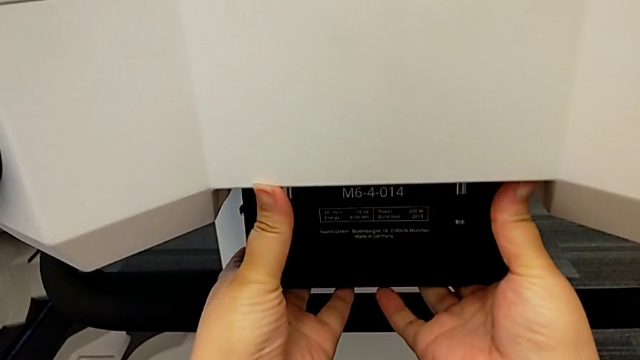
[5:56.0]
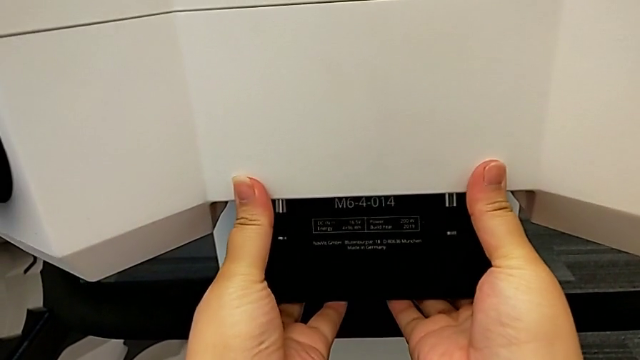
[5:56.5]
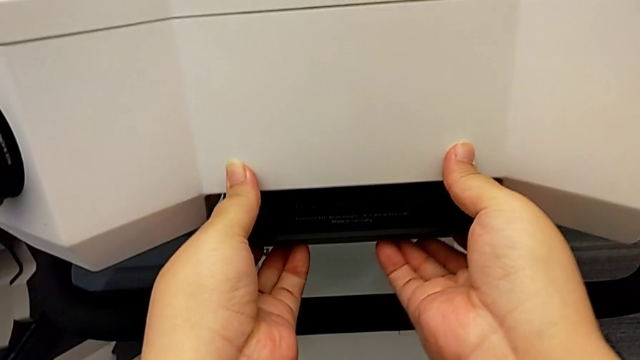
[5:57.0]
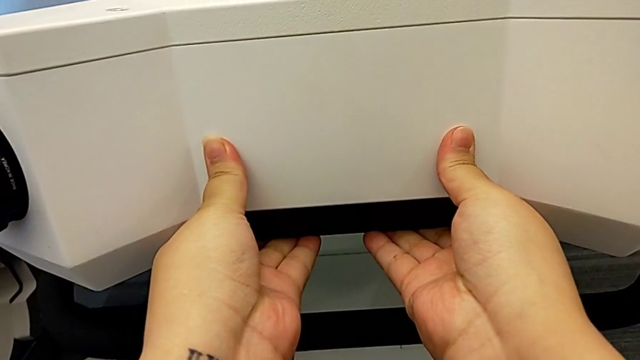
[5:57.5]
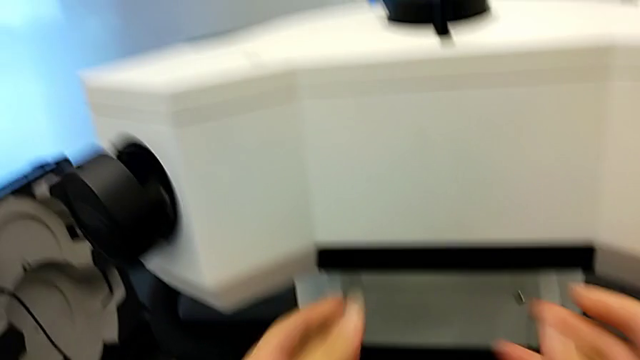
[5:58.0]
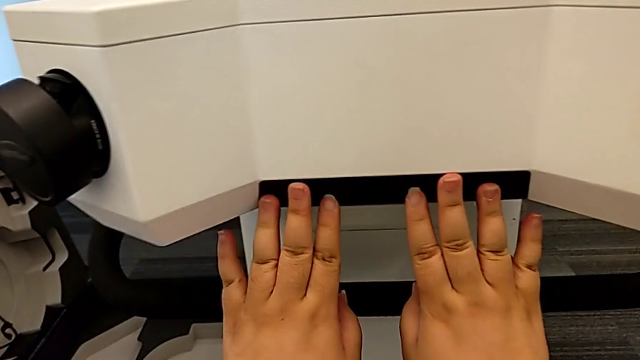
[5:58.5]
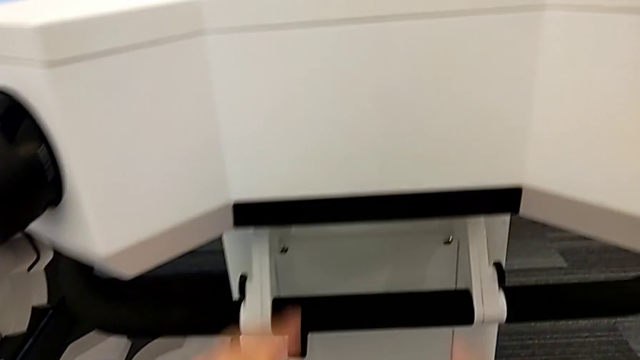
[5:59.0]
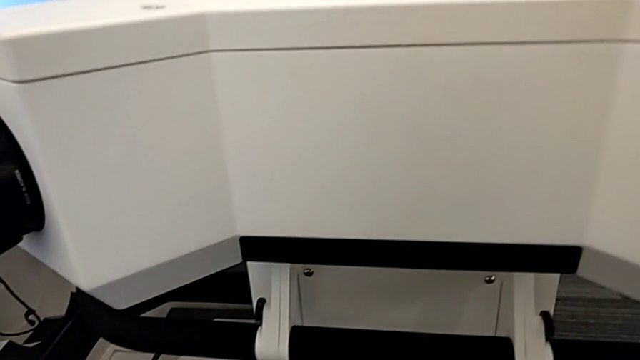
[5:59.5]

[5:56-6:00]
The camera wearer is placing the laser scanner on the base. They lock the bottom M6 head.

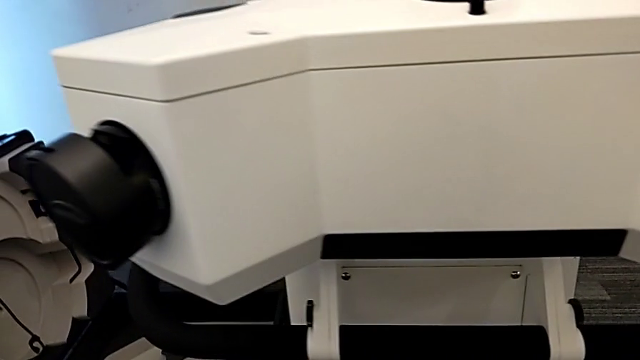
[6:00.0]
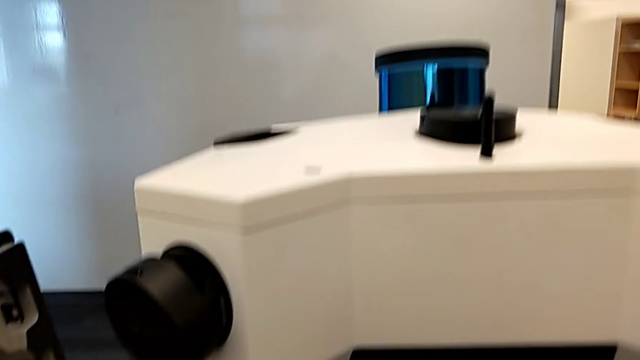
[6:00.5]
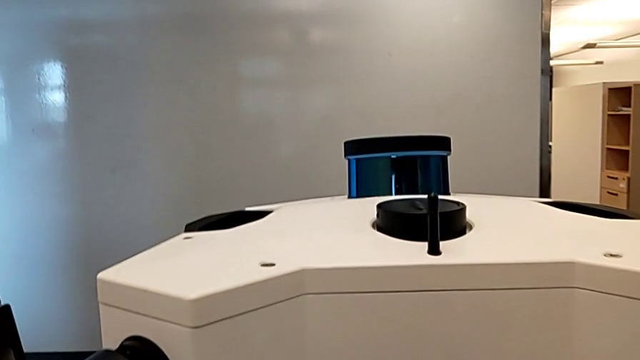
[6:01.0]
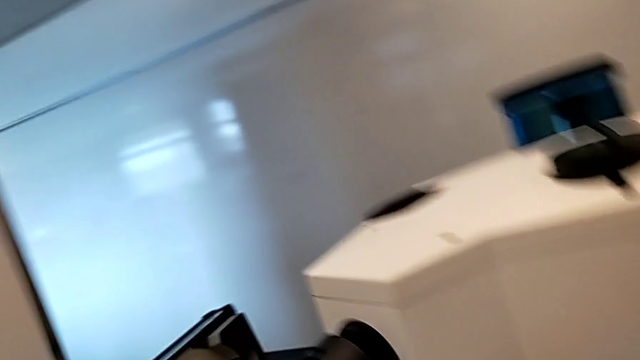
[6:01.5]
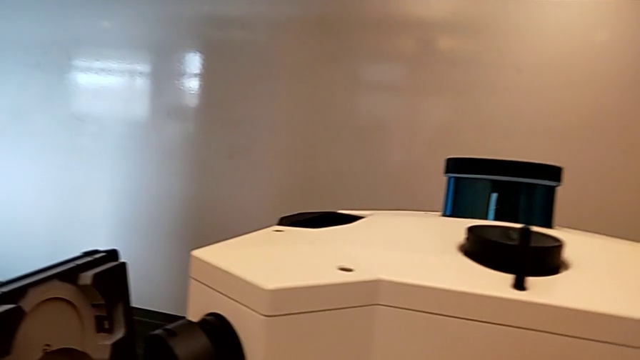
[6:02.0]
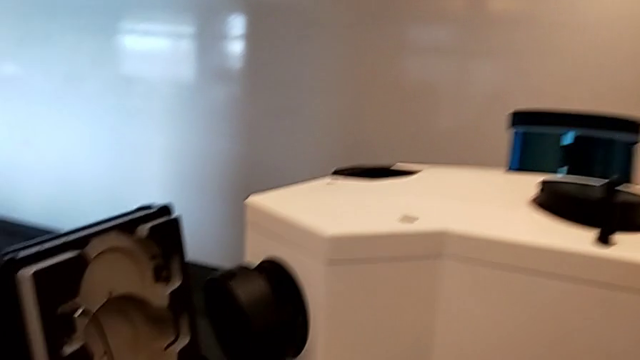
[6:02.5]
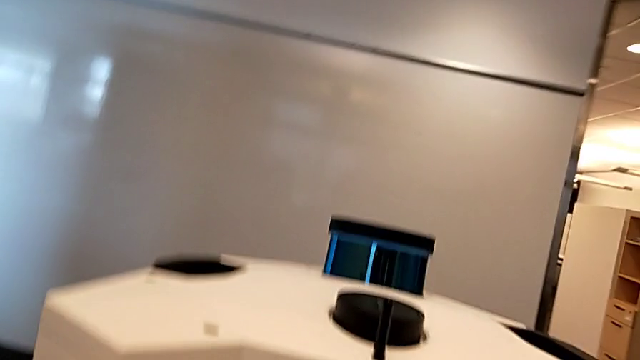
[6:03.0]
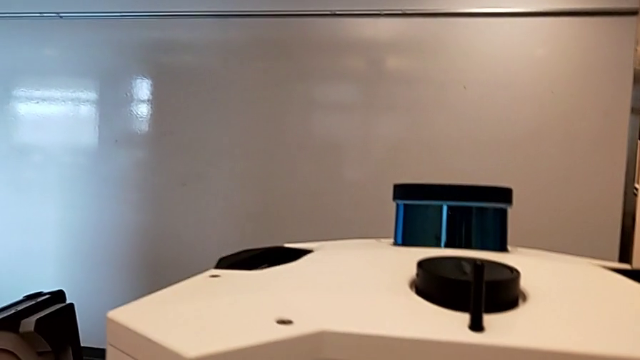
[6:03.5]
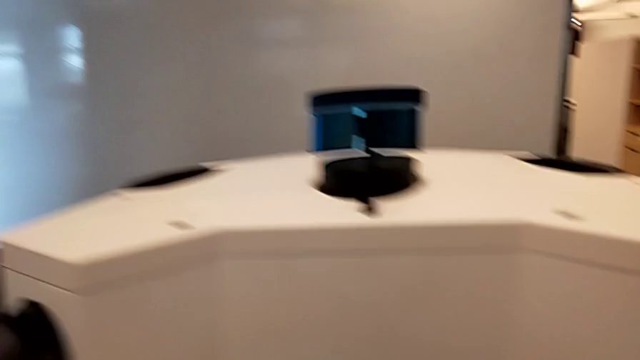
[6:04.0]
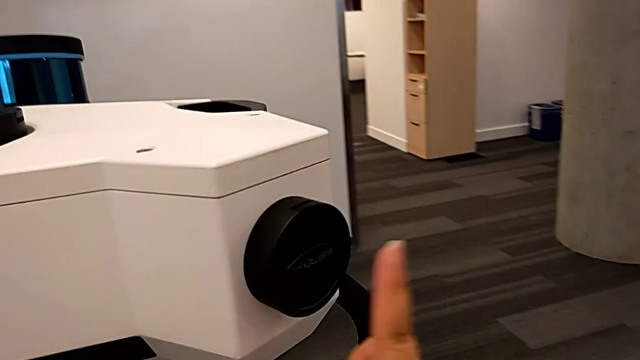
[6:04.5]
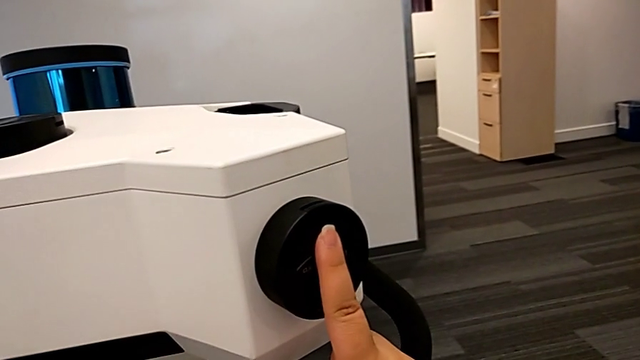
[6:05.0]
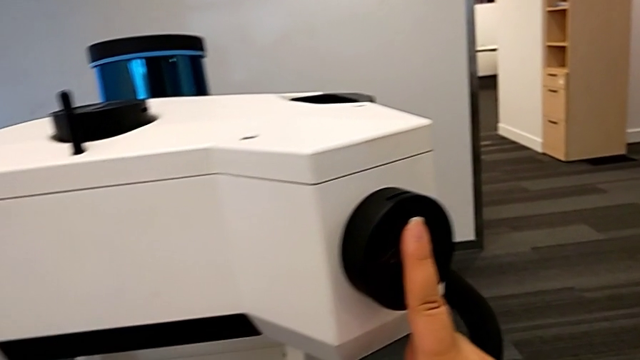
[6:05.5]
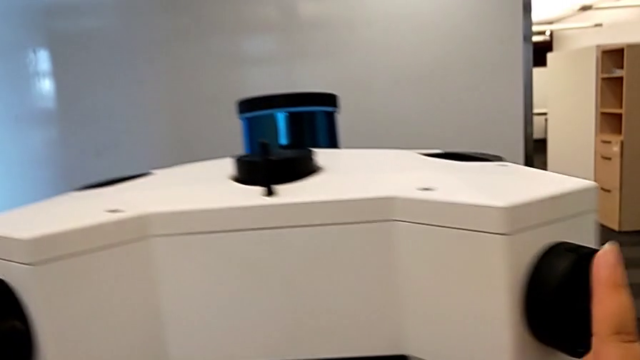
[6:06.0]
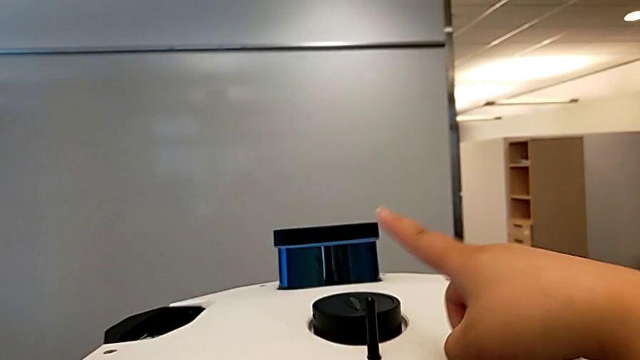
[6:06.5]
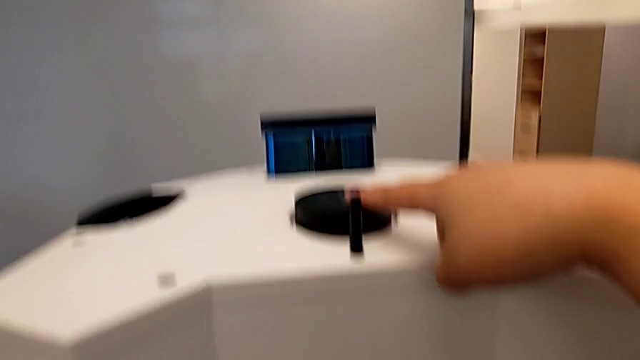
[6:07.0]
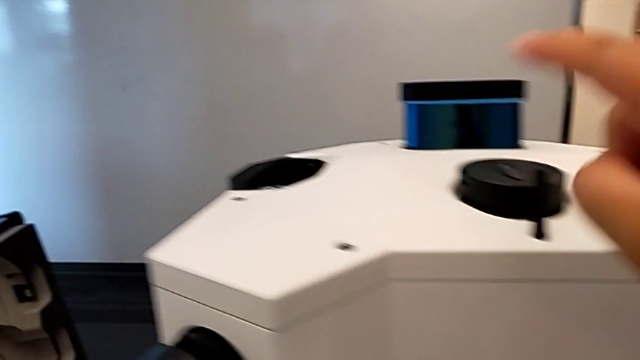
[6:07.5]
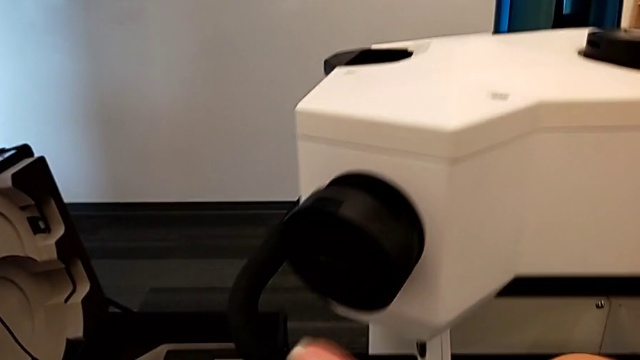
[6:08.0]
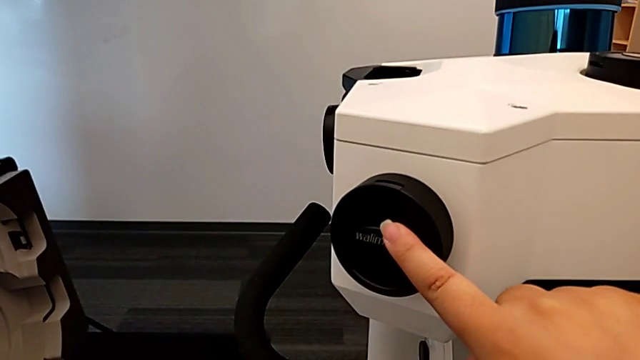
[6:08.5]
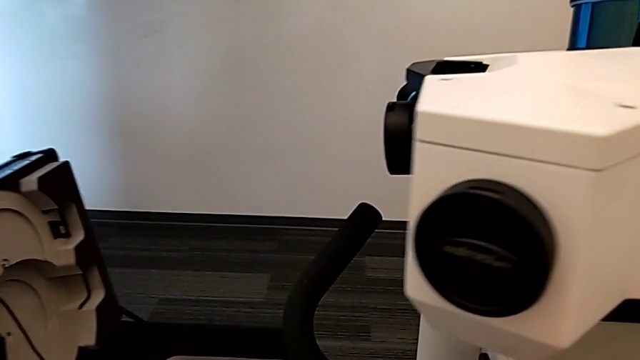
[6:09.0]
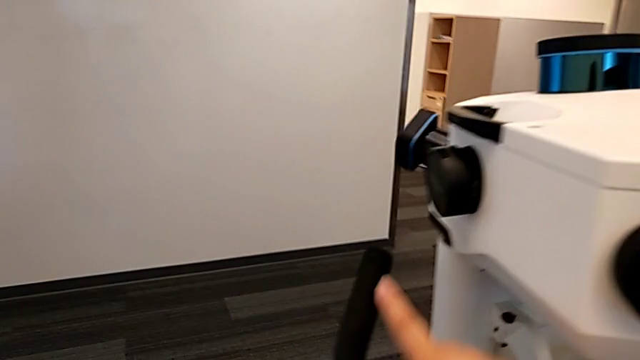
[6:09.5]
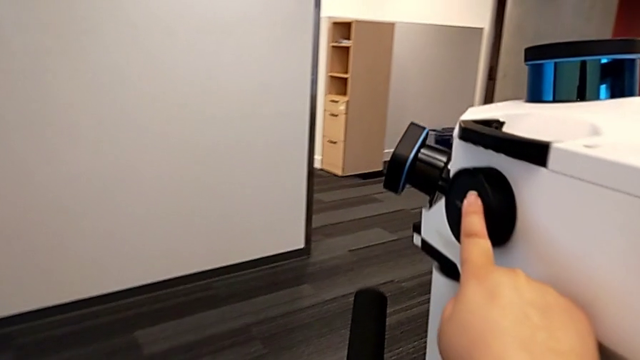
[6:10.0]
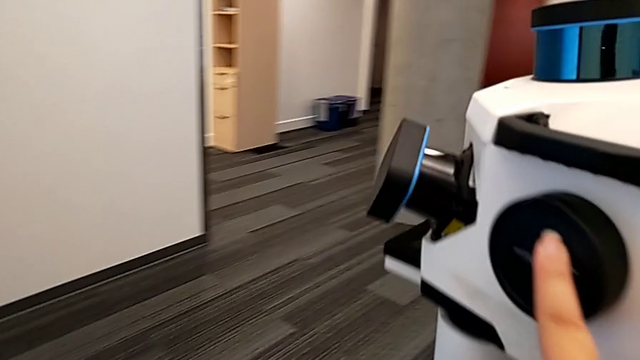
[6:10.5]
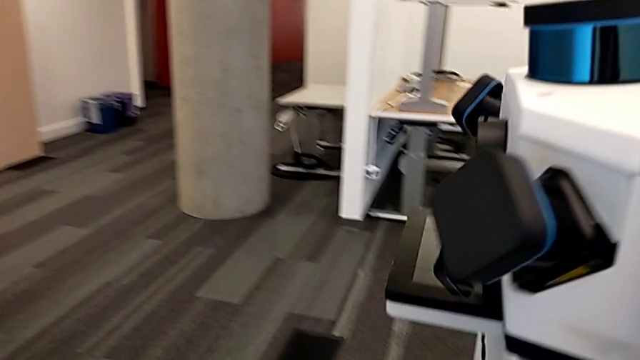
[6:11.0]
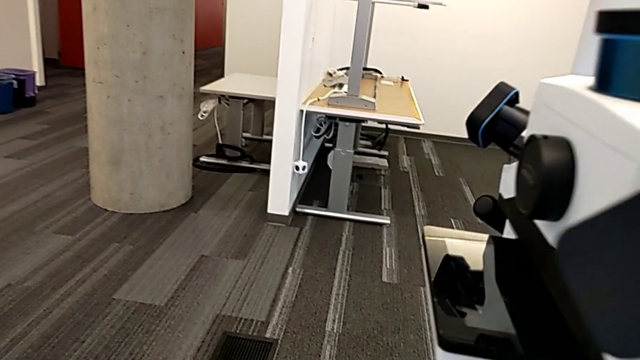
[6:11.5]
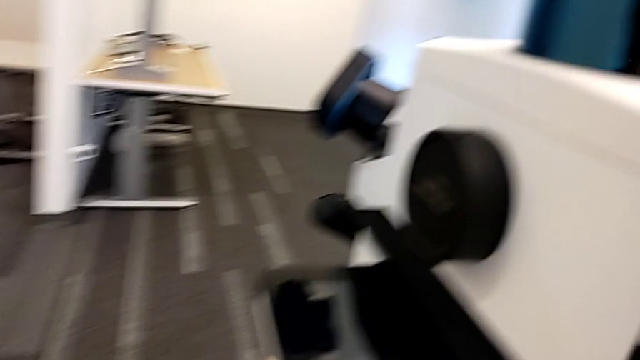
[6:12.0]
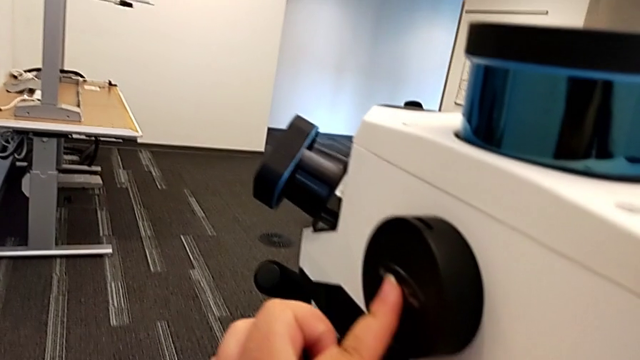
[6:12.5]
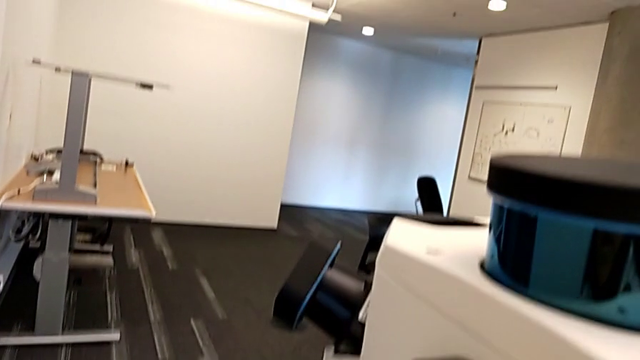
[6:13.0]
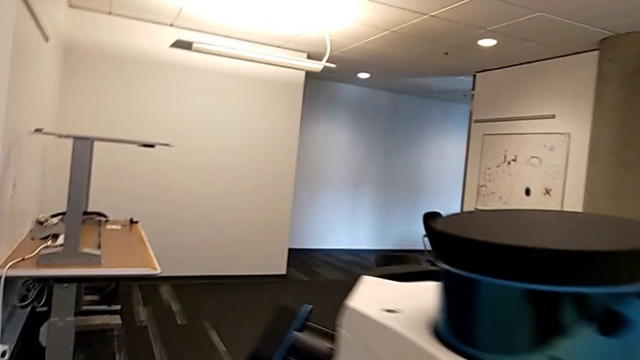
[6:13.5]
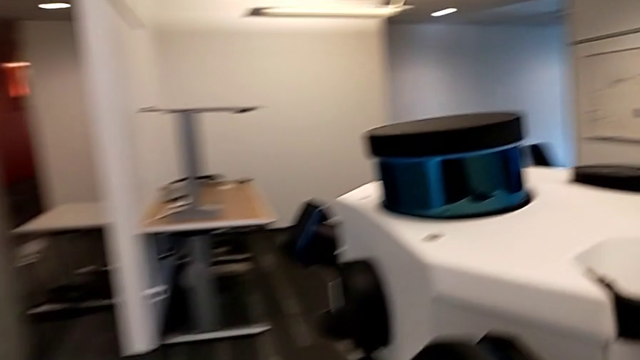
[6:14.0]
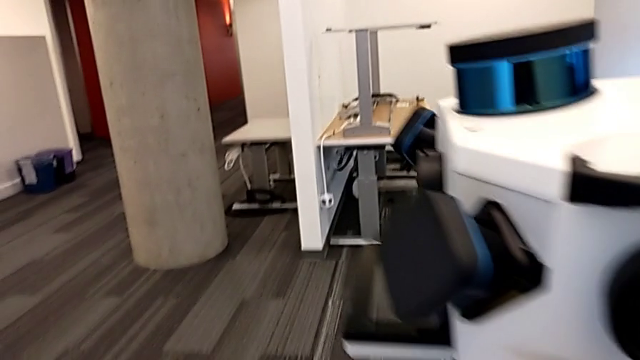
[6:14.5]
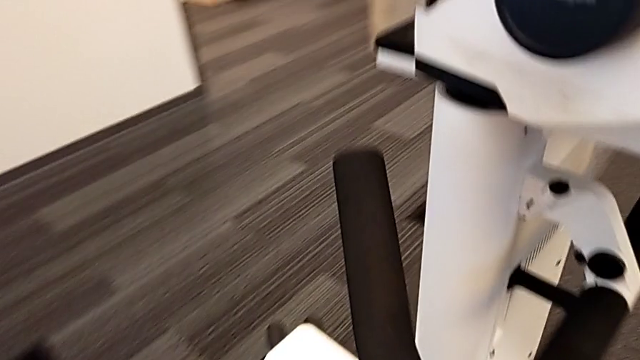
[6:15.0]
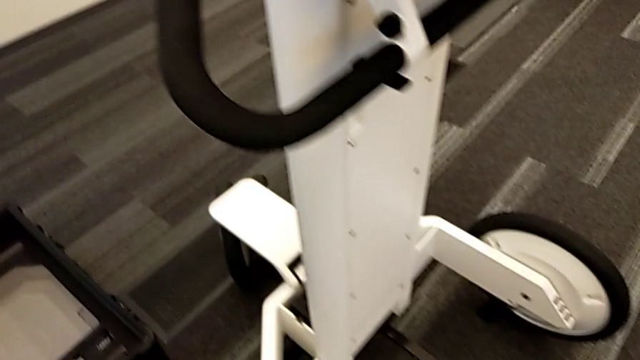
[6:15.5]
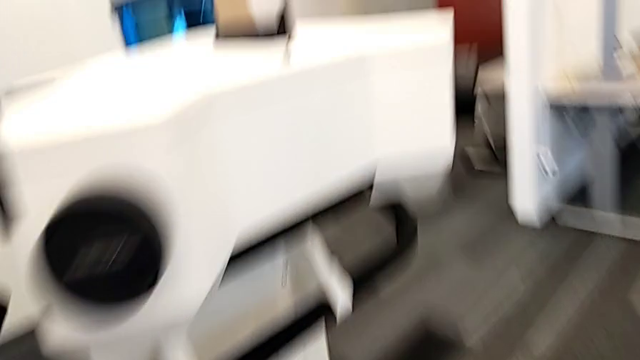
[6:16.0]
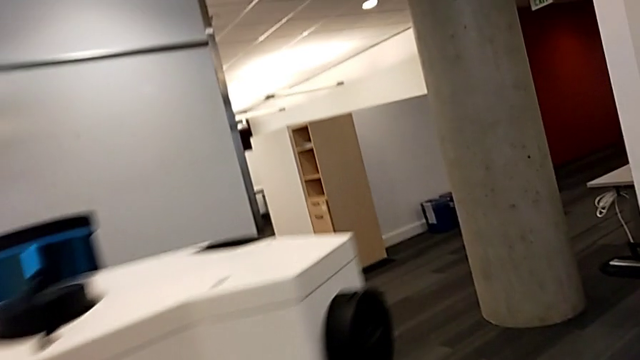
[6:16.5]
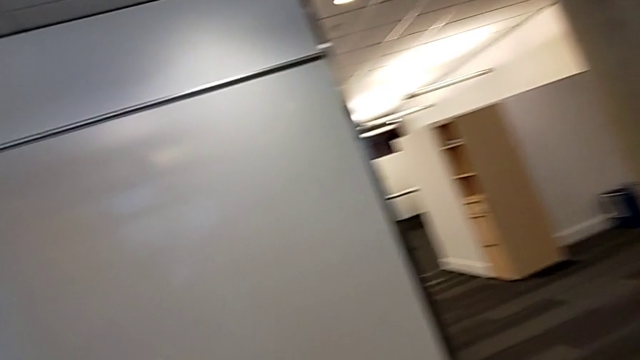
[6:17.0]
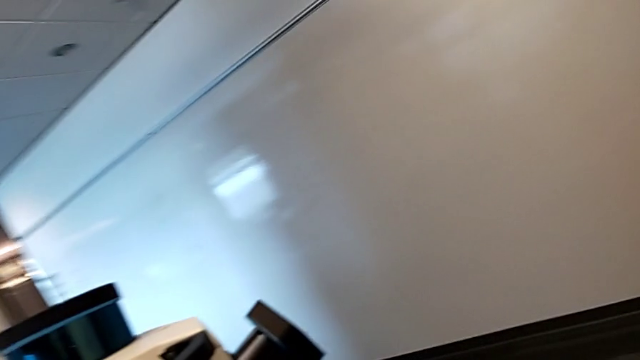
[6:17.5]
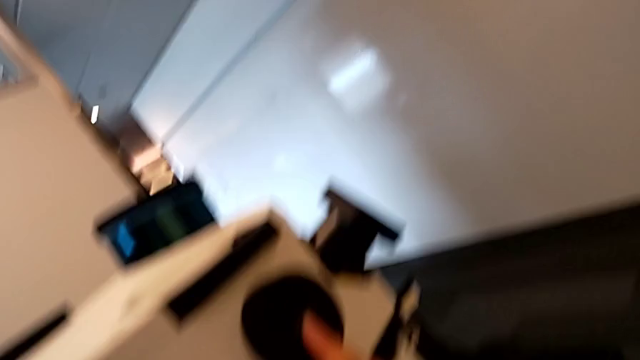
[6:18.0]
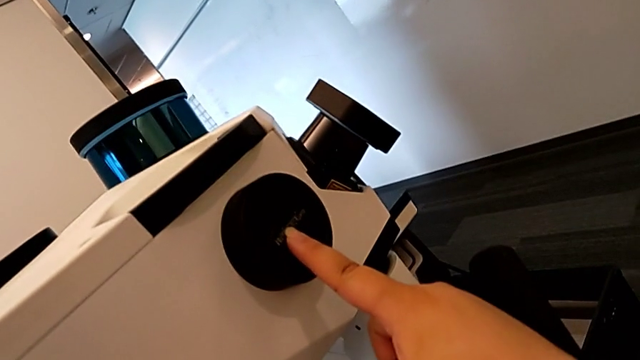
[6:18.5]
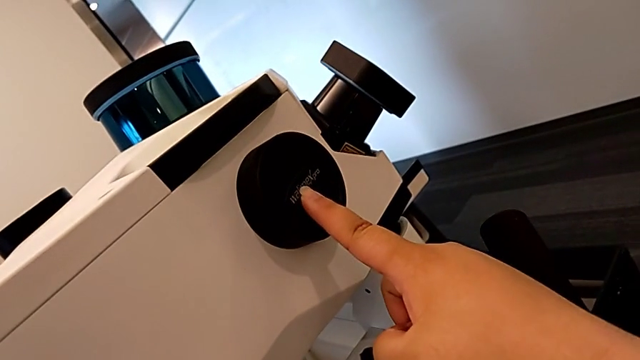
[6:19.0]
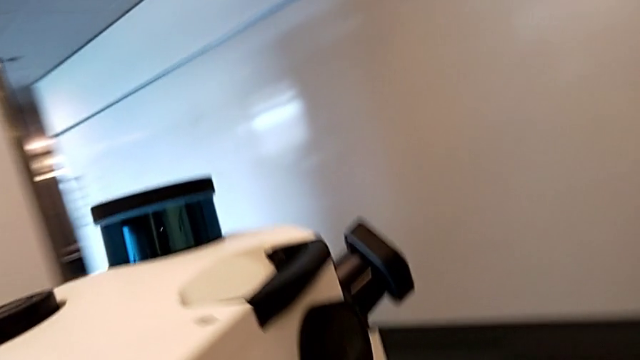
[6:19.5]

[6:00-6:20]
The camera wearer pushes the lens covers. They touch the first lens, touch the second lens, push the third lens, push the fourth lens, touch the fifth lens, inspect the M6 head and push the sixth lens.
